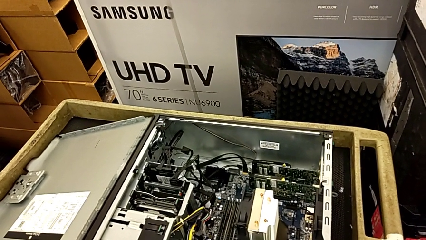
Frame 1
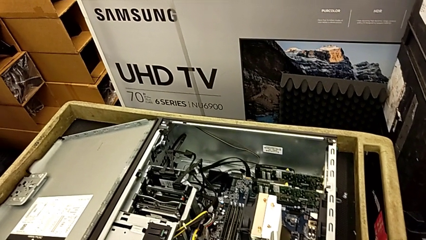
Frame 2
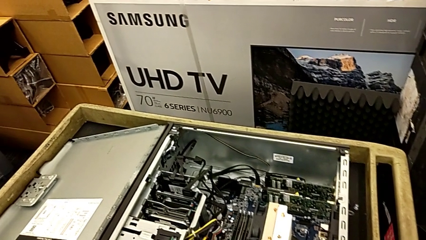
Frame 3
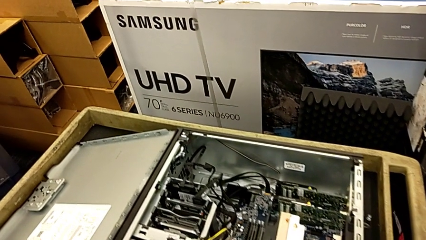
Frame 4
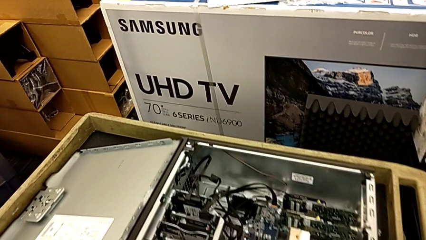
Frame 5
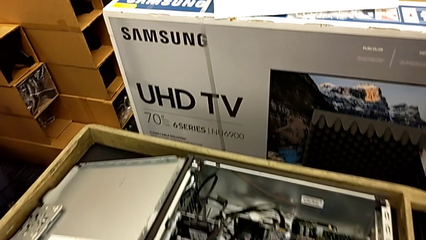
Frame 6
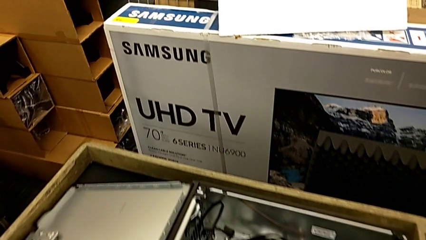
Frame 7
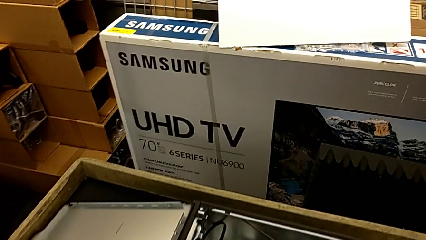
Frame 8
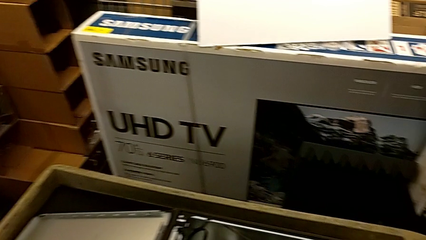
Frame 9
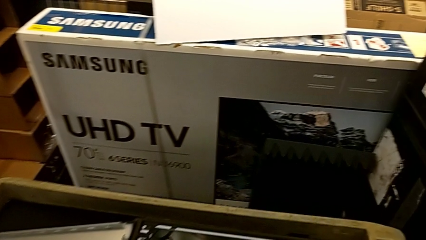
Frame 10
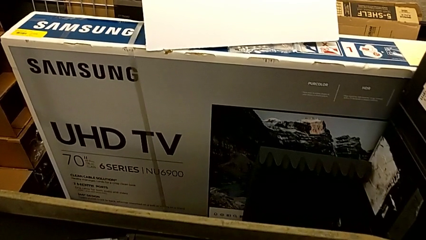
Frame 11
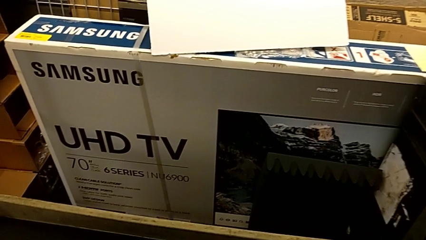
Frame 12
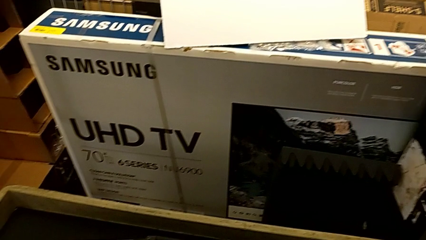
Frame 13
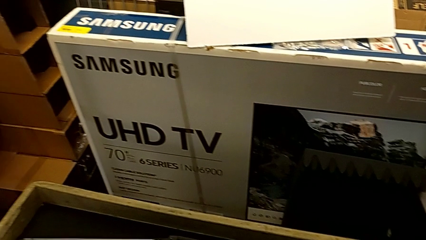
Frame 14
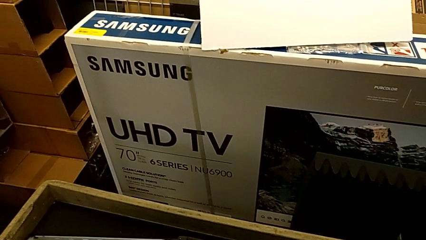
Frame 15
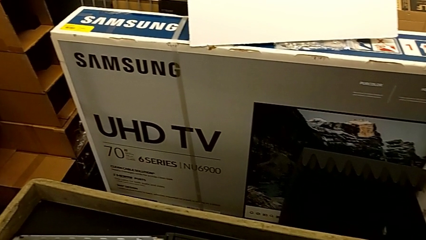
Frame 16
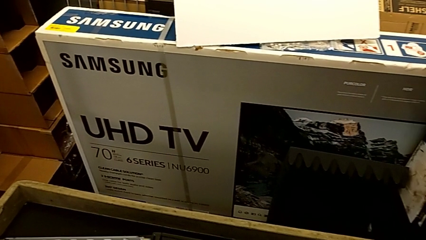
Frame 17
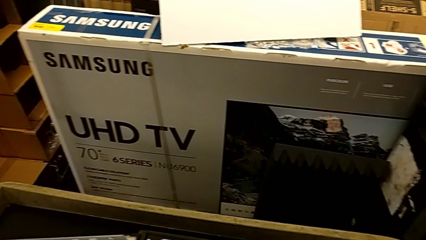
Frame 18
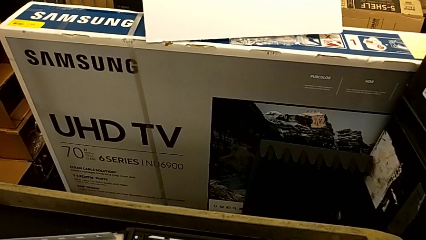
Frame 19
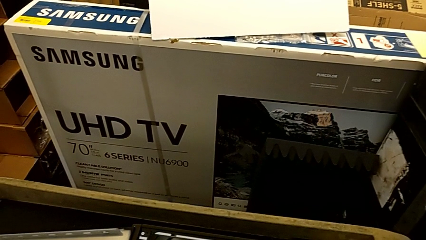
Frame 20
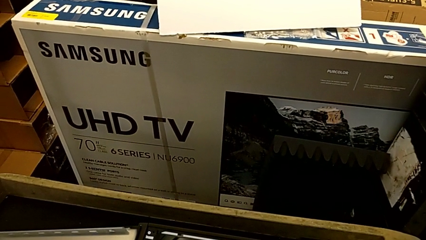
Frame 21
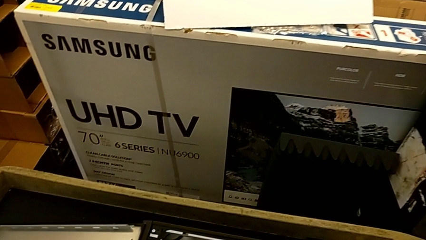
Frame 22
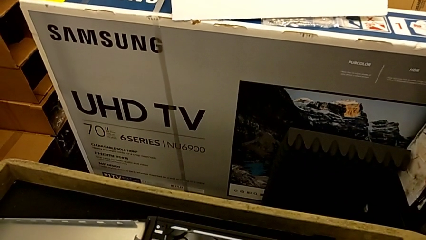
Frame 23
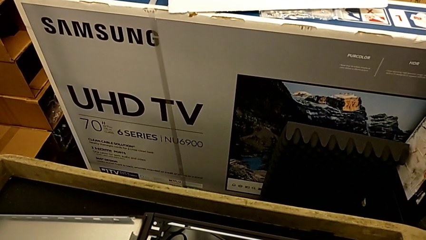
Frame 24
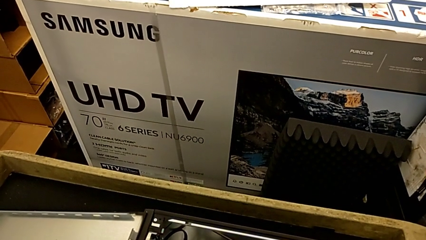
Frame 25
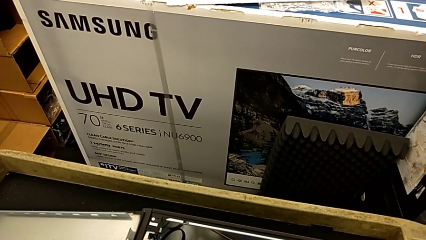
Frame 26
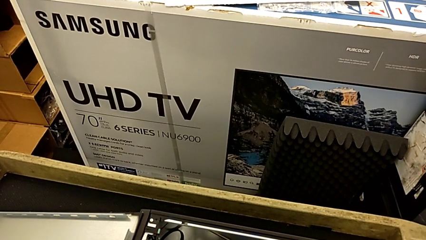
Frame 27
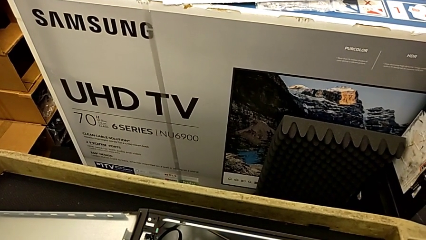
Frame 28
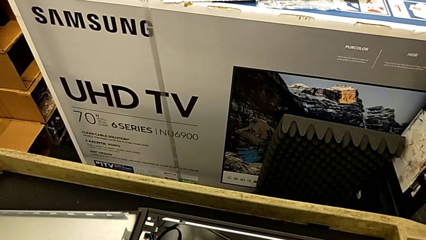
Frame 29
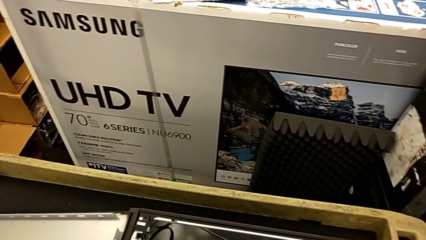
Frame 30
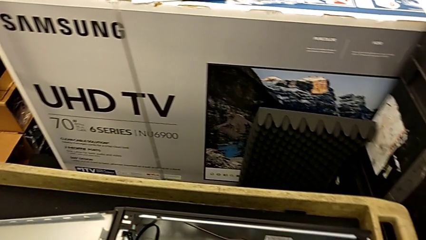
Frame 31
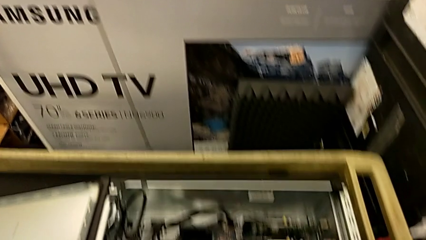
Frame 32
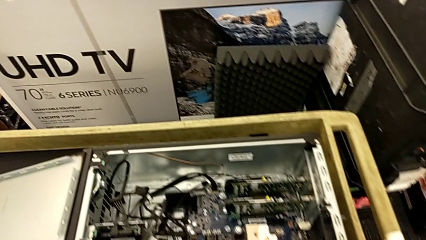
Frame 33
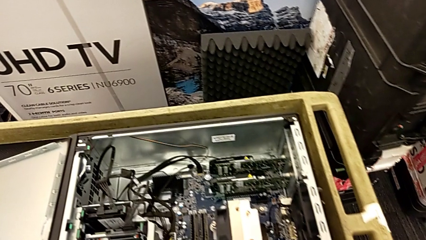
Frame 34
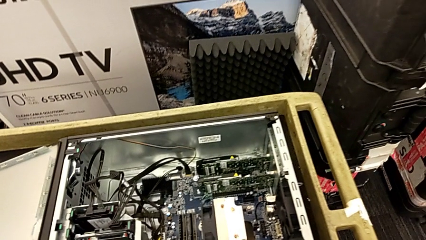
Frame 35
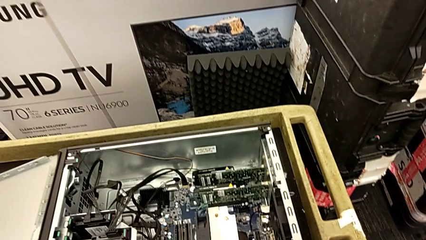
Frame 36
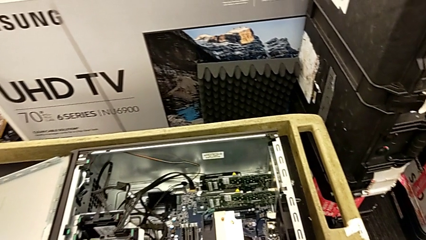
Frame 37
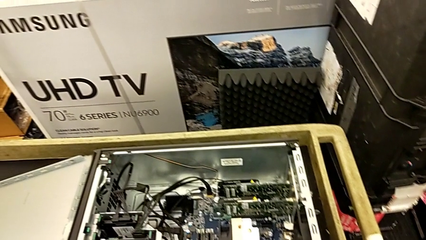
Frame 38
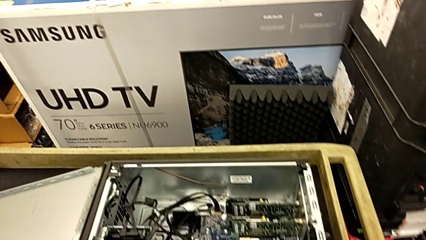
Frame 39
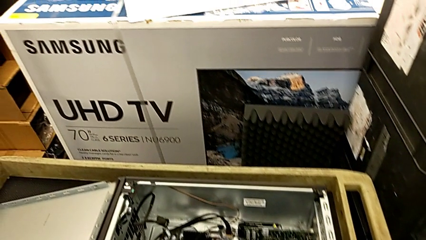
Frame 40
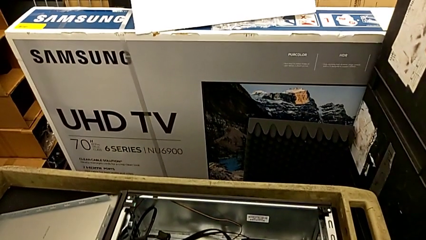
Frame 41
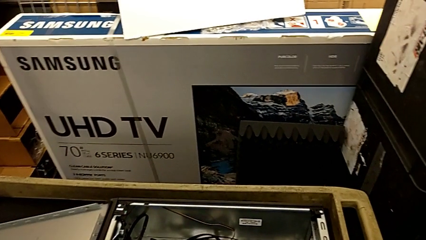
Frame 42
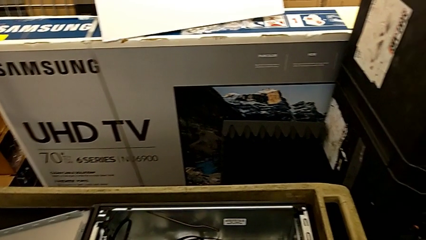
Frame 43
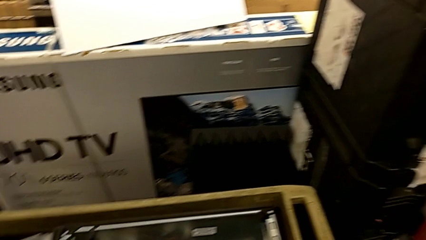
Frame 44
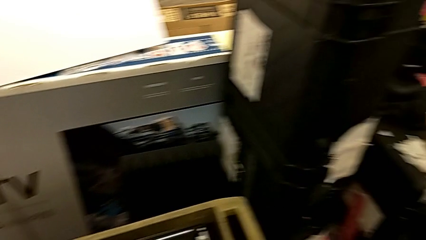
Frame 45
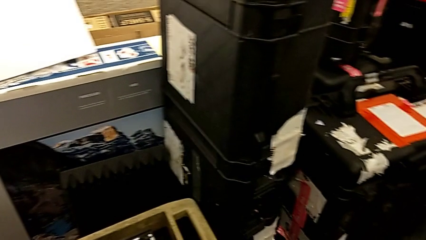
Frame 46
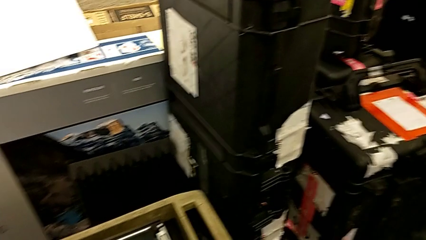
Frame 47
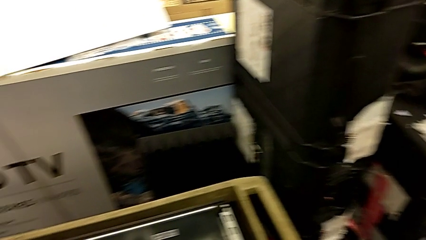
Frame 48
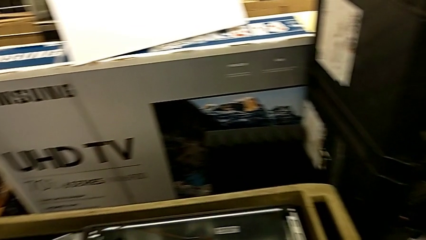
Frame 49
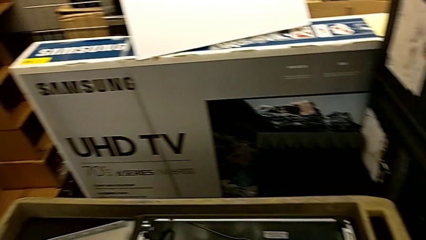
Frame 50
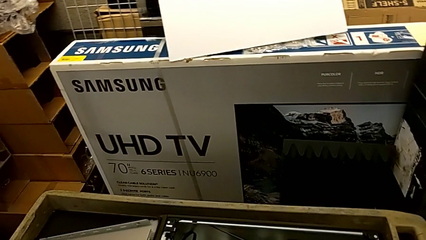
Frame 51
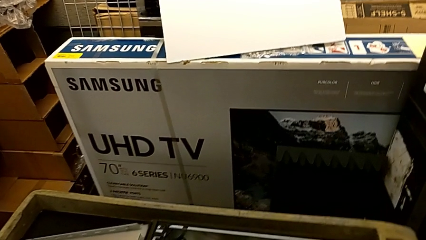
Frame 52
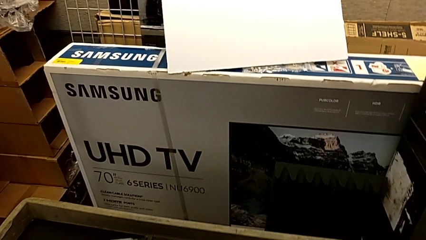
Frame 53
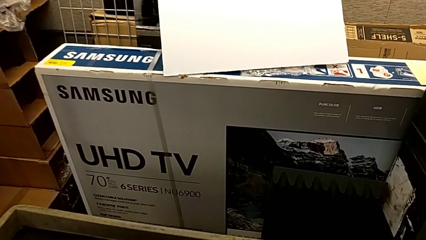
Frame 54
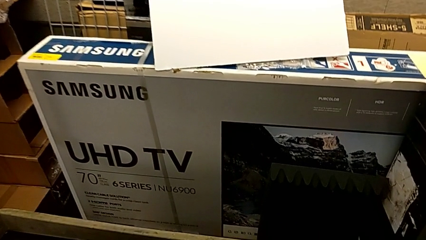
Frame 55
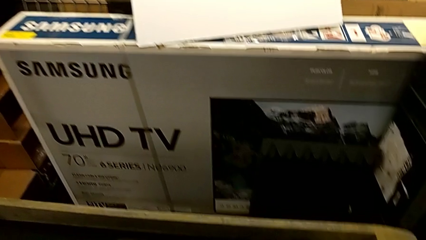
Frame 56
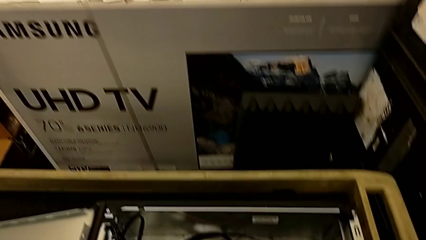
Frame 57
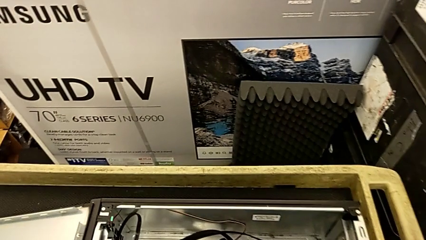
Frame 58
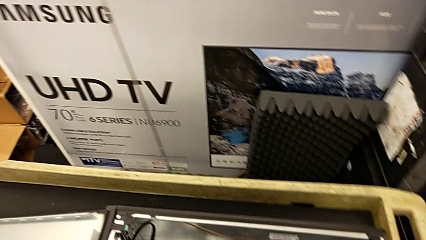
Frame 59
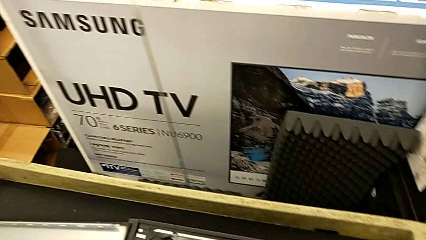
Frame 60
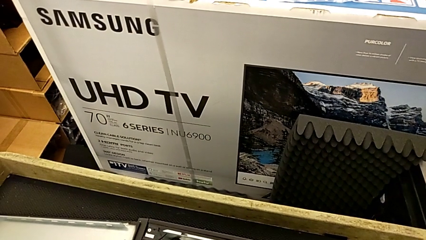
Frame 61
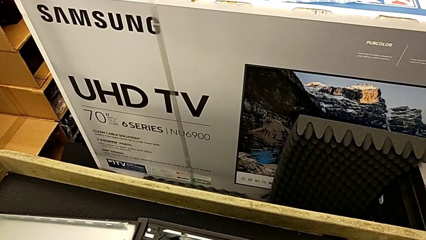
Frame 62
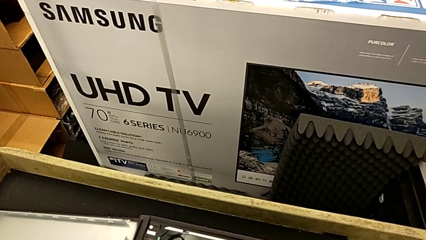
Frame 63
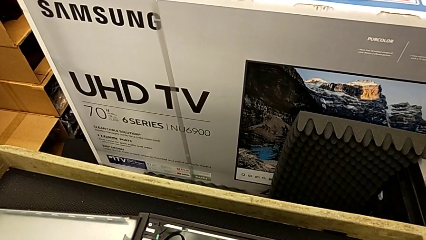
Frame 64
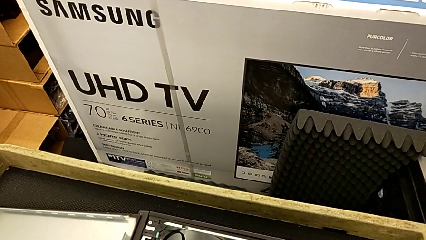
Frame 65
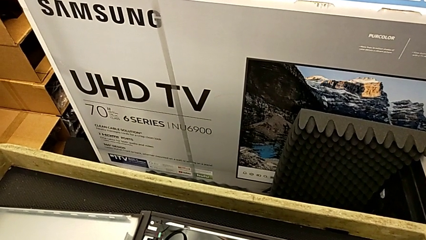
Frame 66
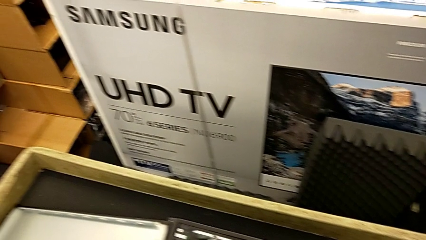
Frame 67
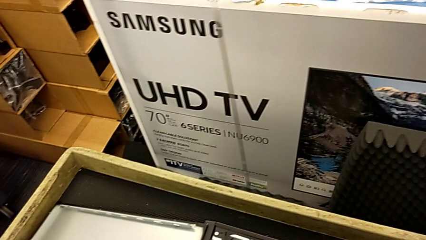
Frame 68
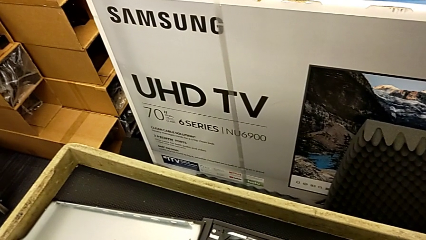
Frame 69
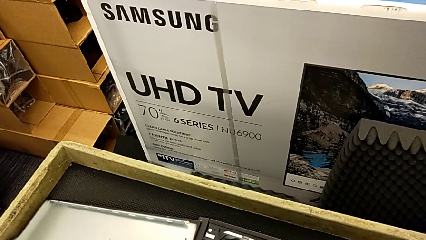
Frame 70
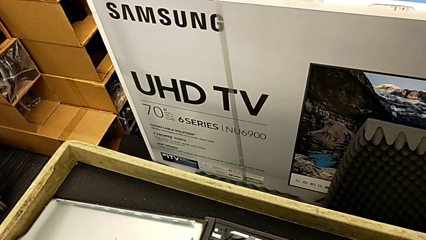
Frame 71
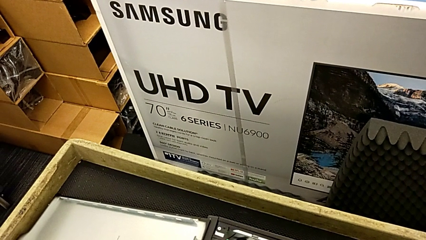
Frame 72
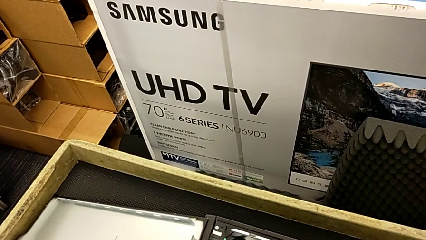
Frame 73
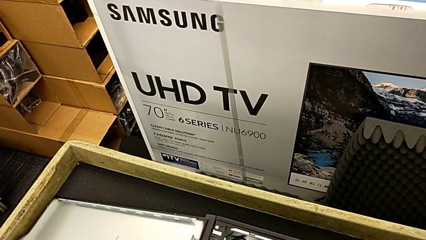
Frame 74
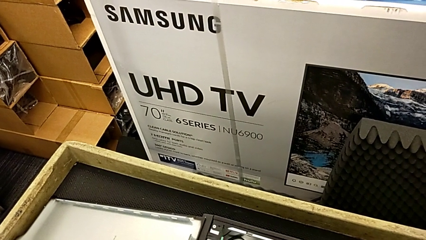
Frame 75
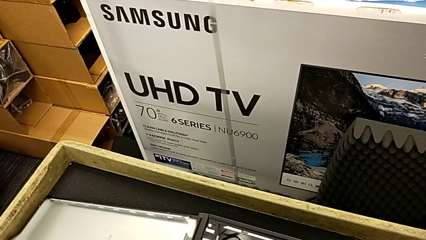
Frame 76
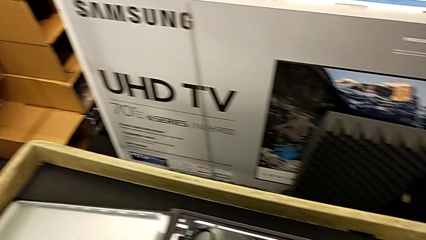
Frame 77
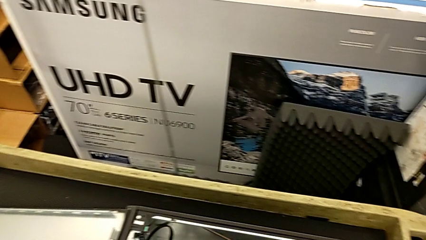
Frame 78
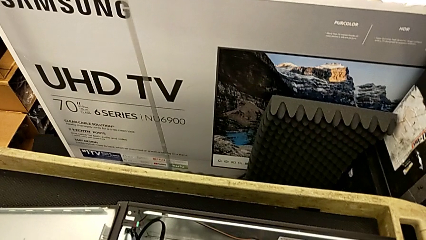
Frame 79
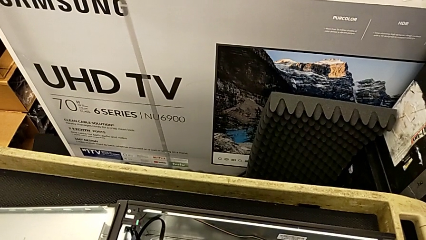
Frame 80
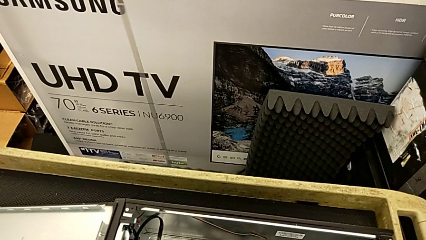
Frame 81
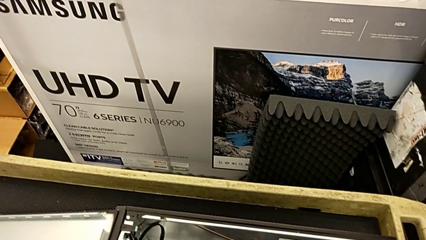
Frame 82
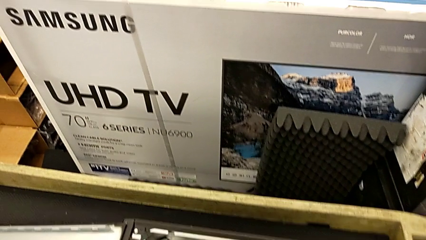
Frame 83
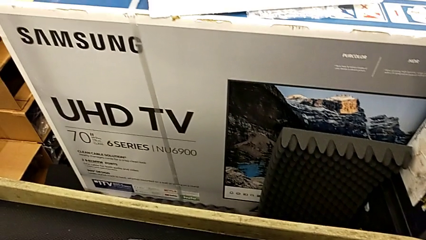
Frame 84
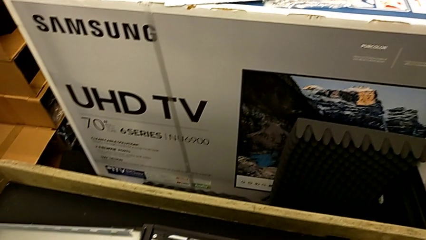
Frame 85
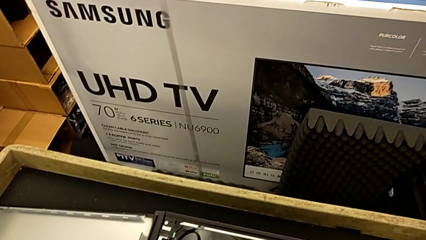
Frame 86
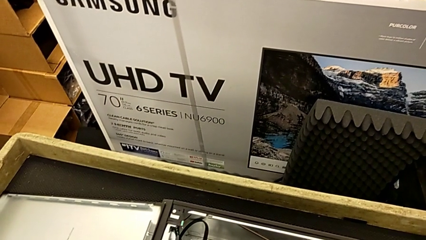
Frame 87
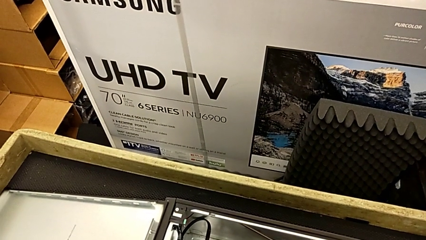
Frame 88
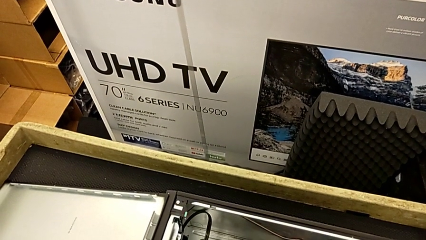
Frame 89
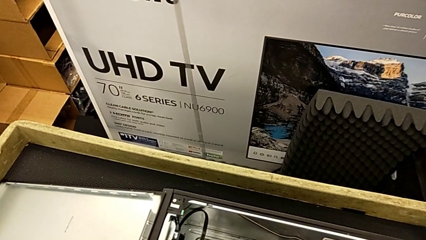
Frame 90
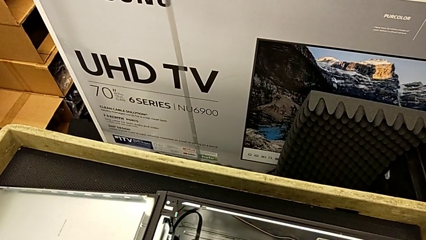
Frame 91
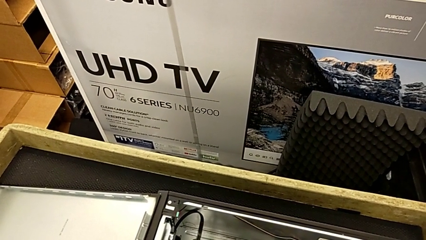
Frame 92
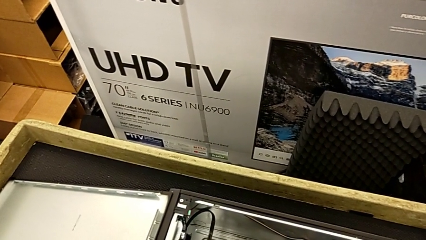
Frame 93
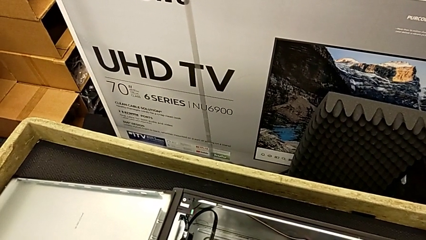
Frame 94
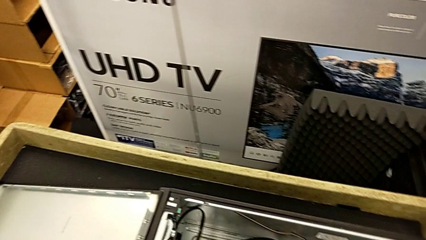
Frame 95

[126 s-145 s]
The camera wearer is detaching the RAM.
